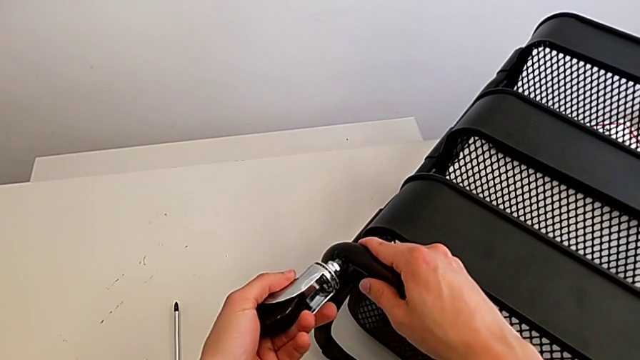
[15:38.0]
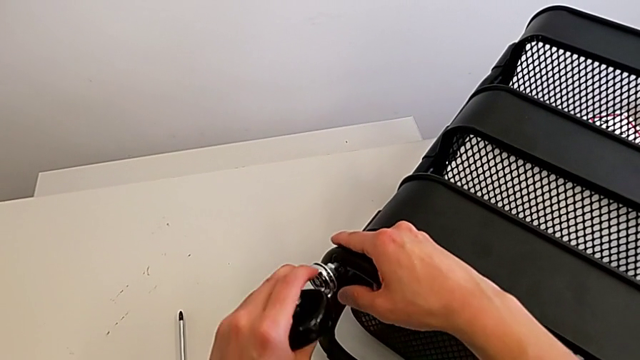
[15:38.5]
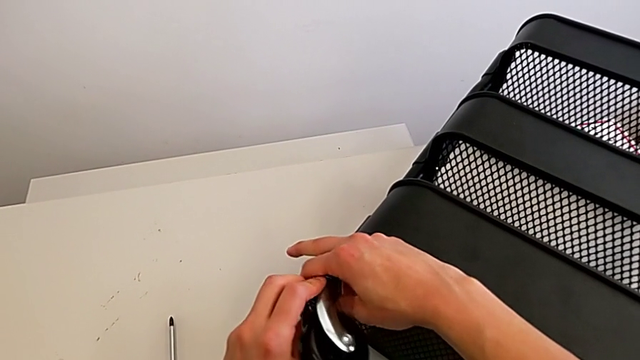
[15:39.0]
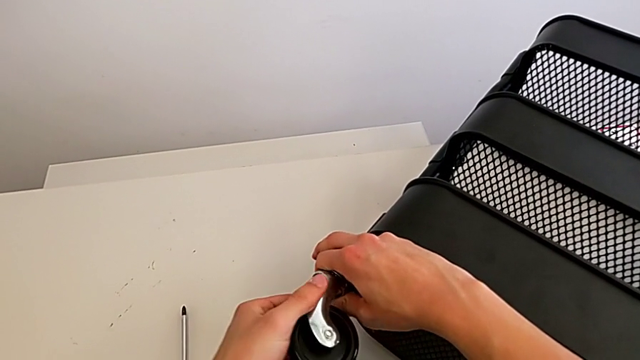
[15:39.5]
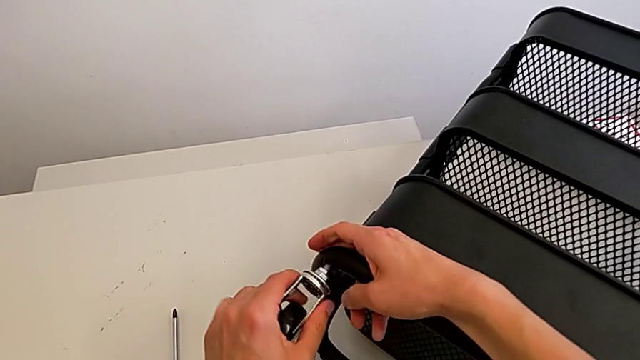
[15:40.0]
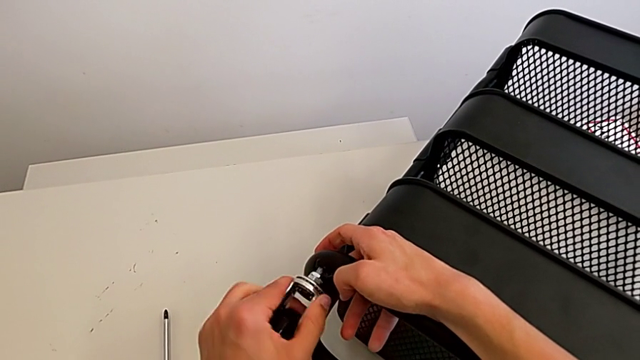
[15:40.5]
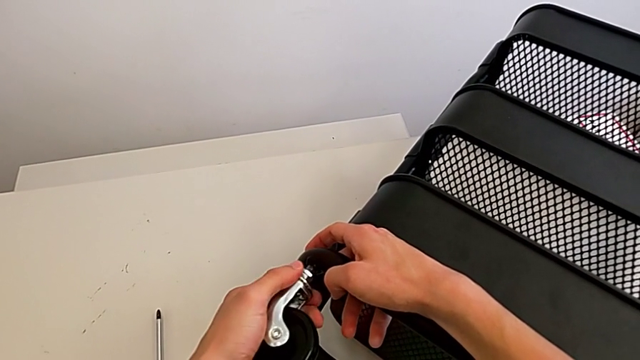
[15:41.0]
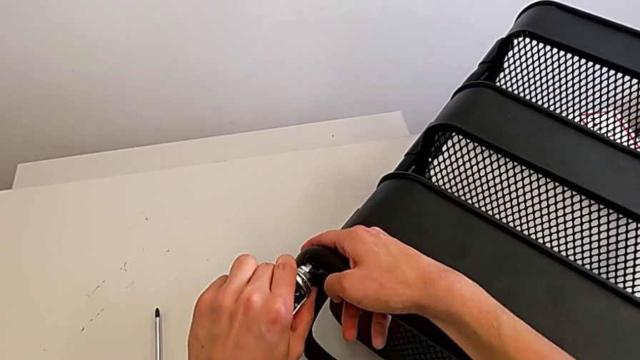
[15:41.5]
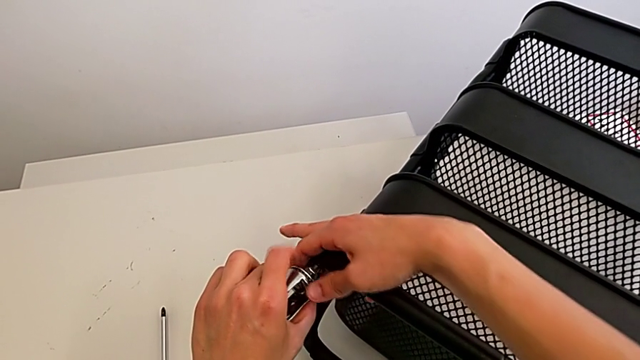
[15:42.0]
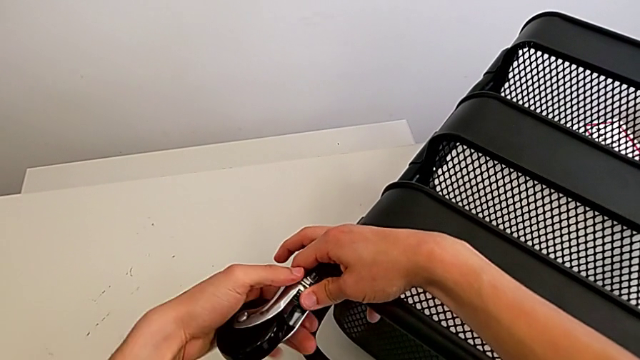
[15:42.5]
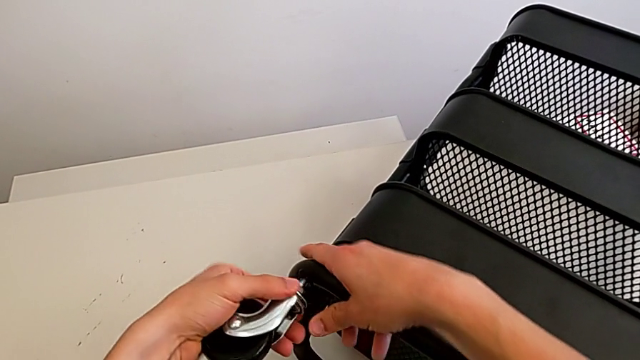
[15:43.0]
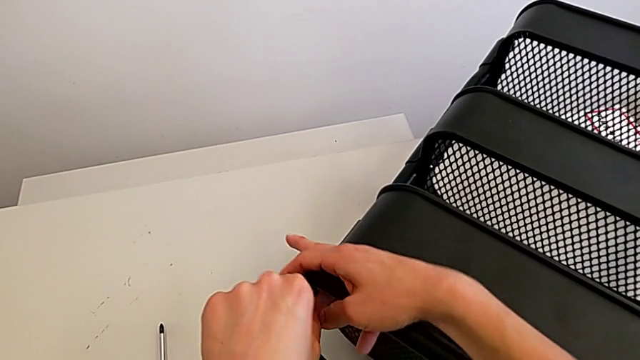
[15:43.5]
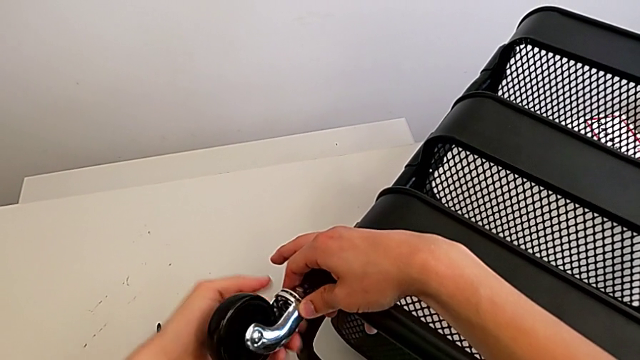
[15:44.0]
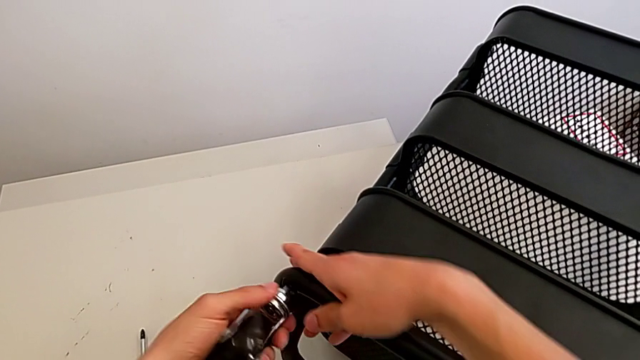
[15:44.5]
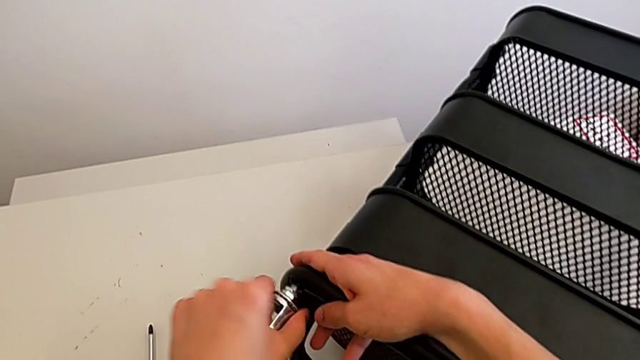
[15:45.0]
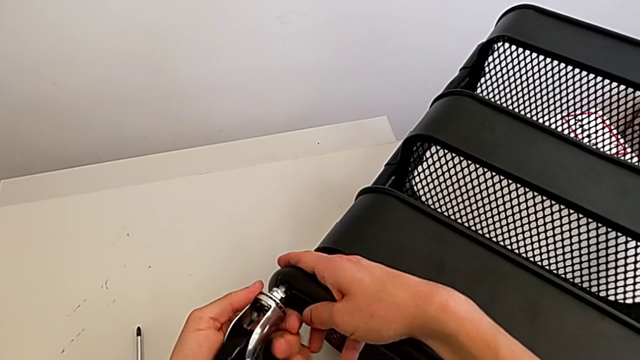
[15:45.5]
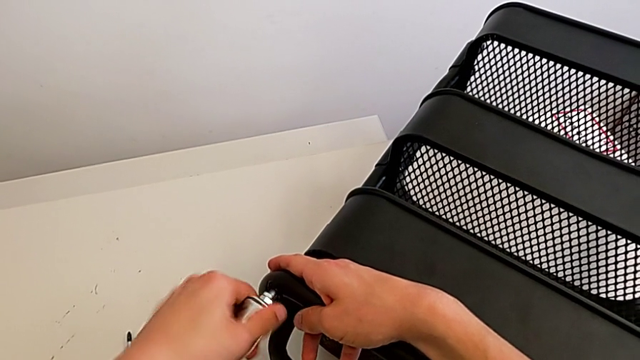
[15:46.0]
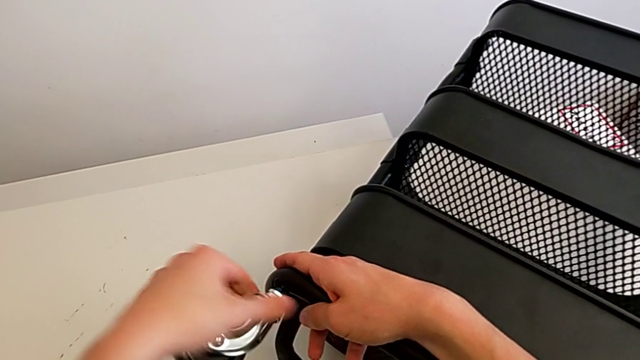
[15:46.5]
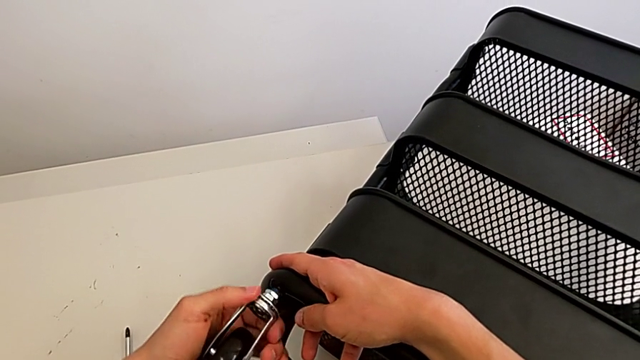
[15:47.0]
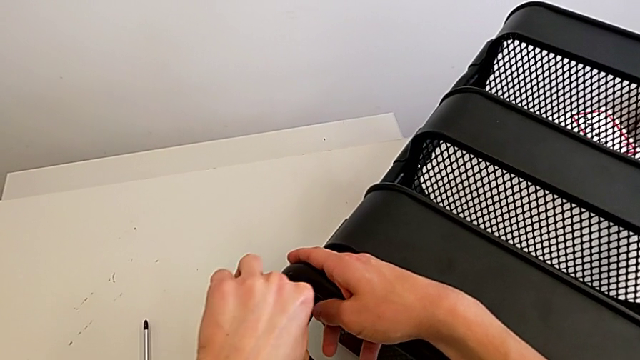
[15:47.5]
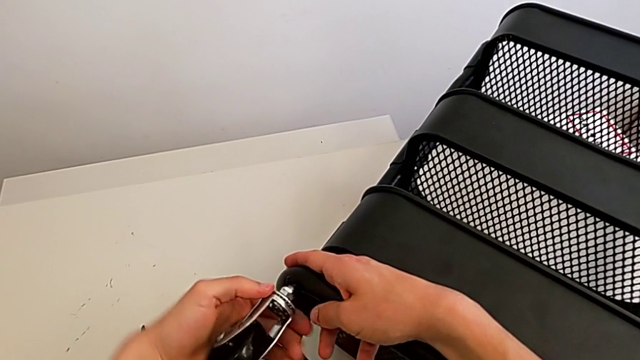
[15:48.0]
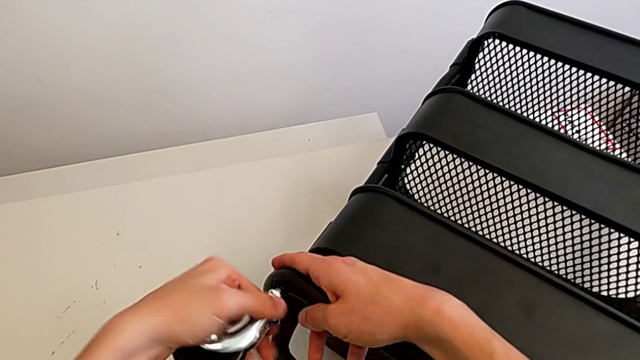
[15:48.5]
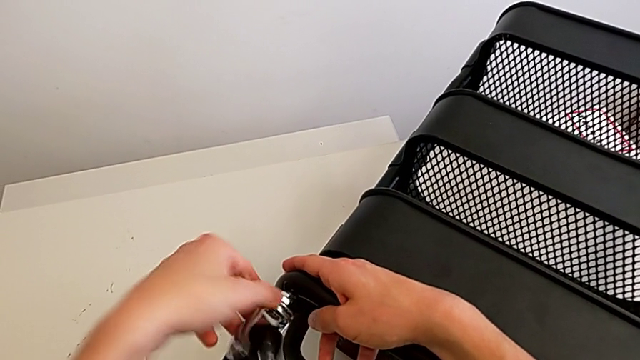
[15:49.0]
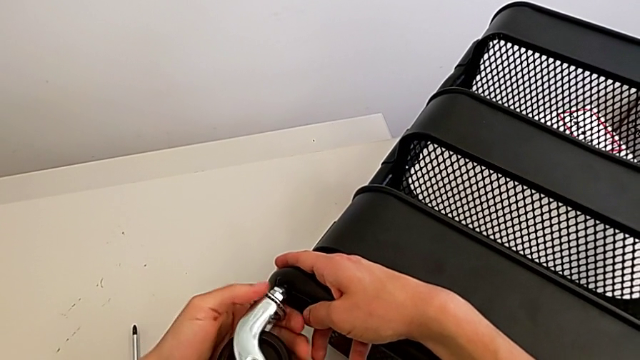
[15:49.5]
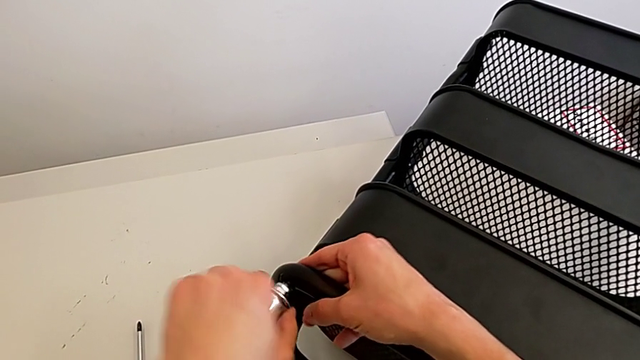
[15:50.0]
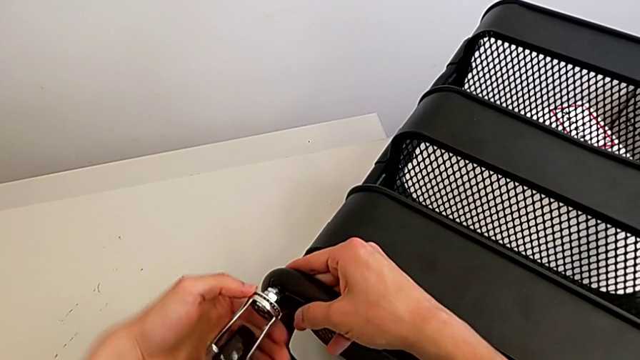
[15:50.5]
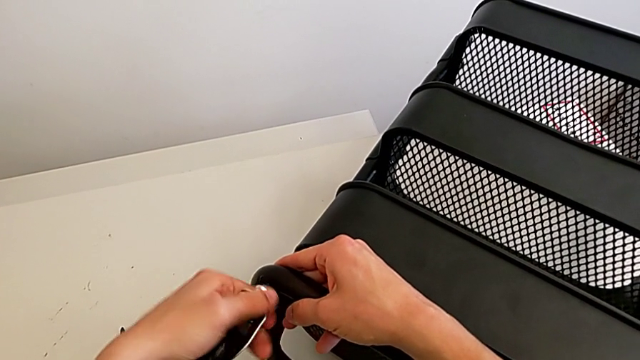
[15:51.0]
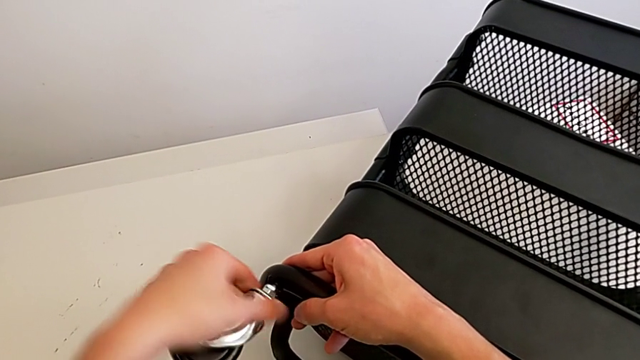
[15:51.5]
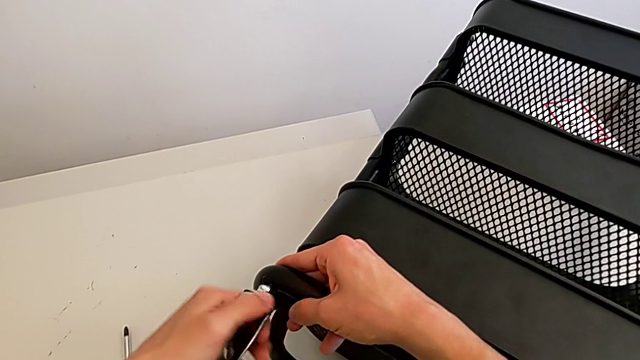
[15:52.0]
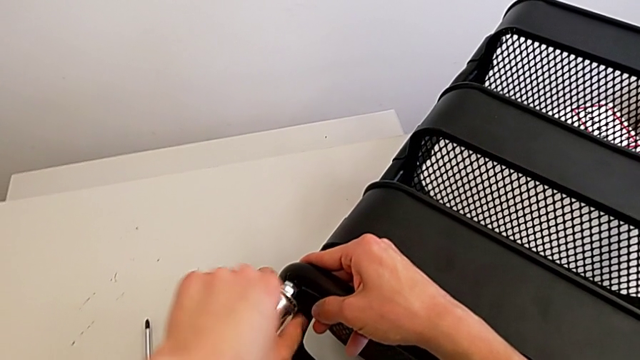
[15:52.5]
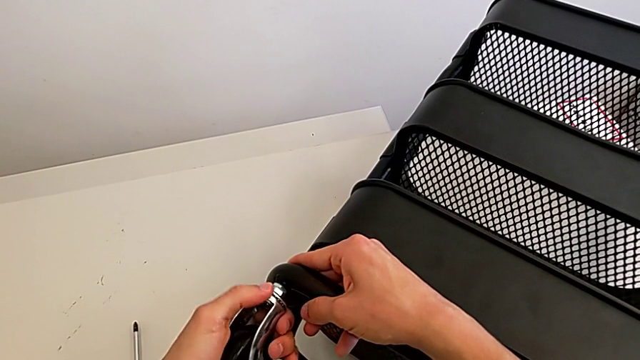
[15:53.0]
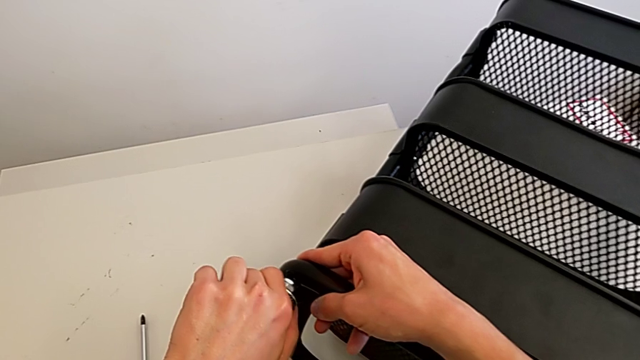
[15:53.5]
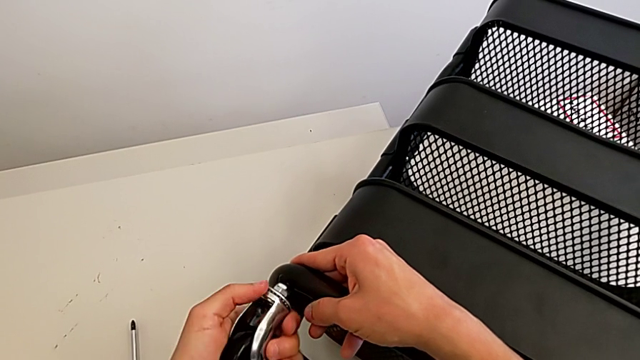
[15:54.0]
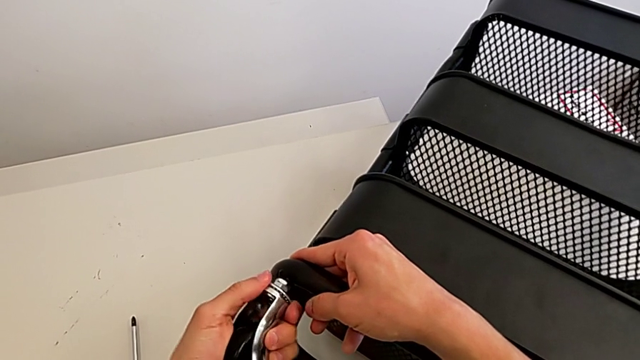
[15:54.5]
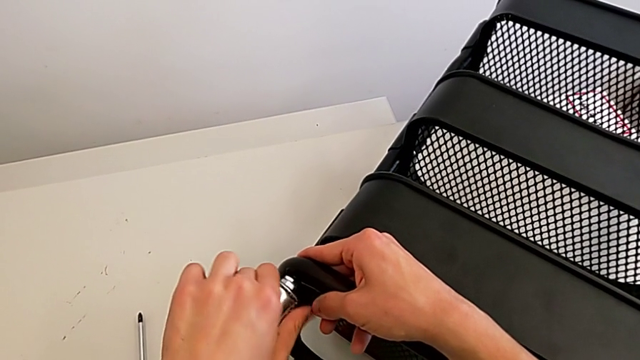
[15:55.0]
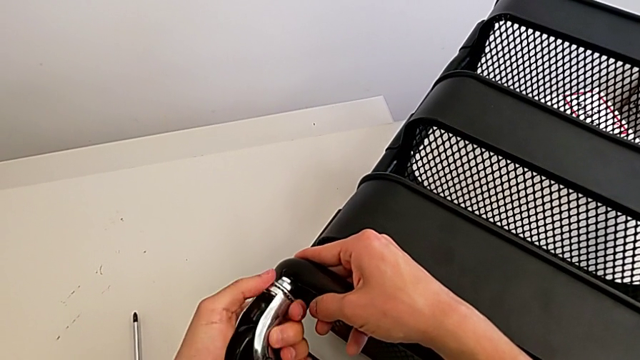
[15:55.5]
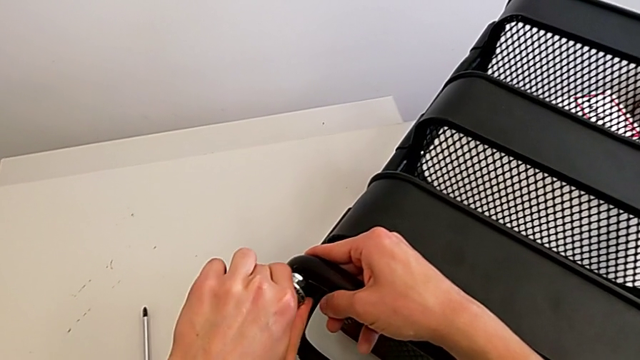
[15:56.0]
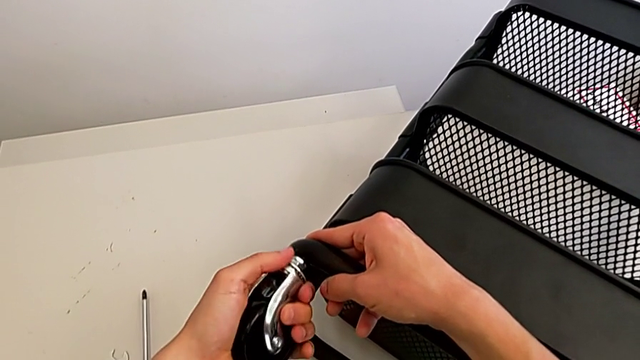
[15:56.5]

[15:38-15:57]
The camera wearer is assembling the first wheel of the furniture. They wrongly screw the first wheel and screw the wheel.

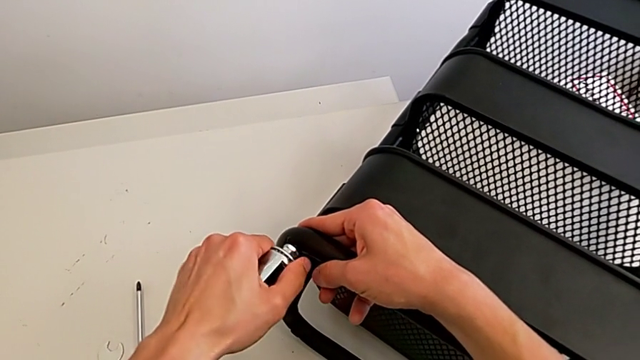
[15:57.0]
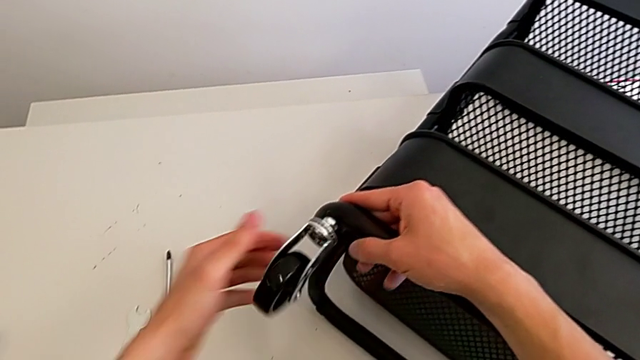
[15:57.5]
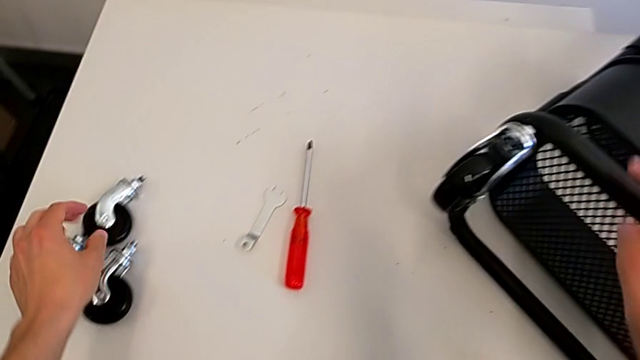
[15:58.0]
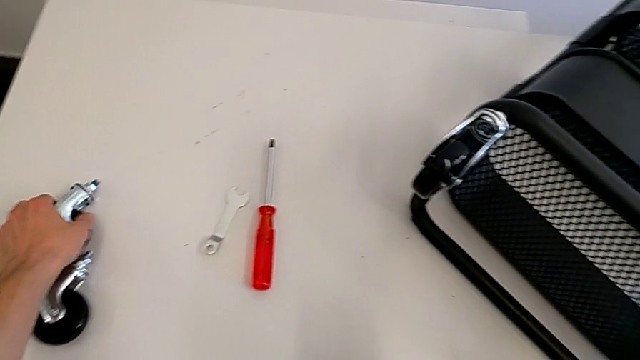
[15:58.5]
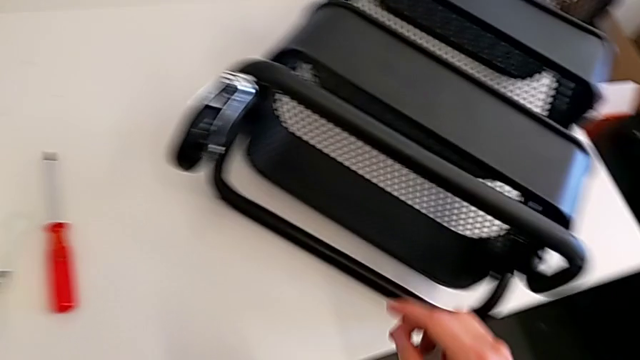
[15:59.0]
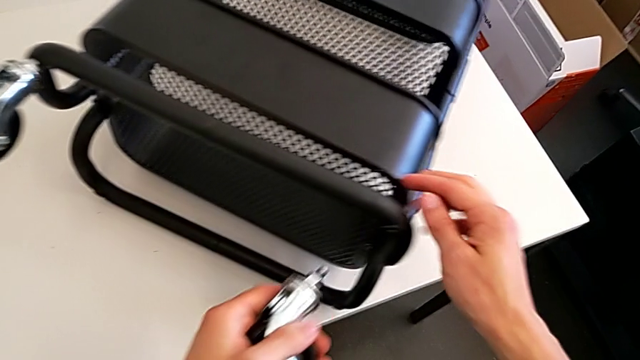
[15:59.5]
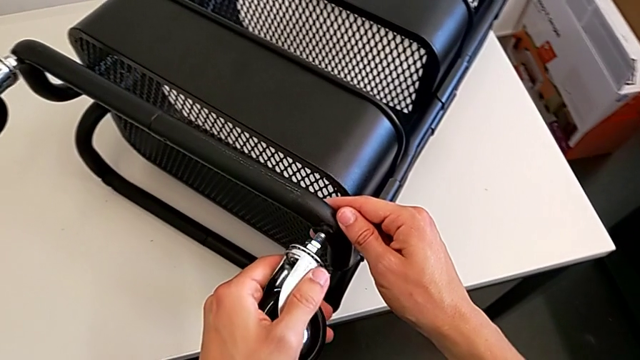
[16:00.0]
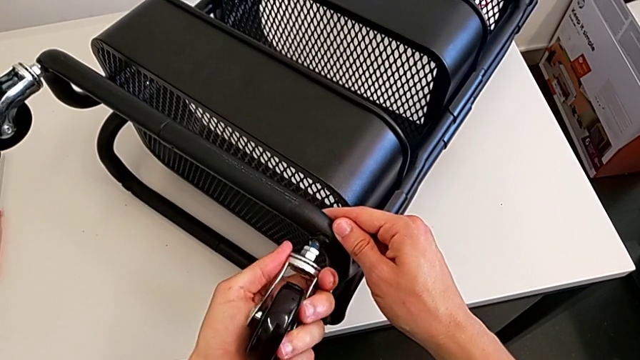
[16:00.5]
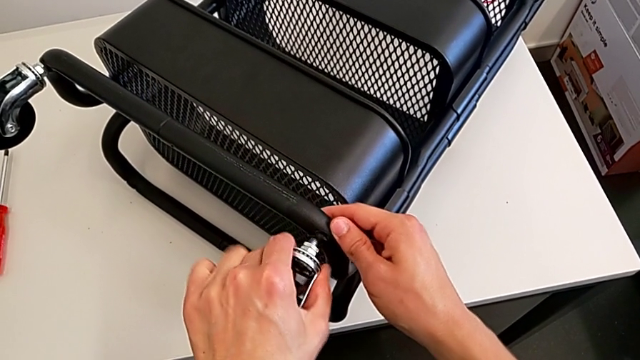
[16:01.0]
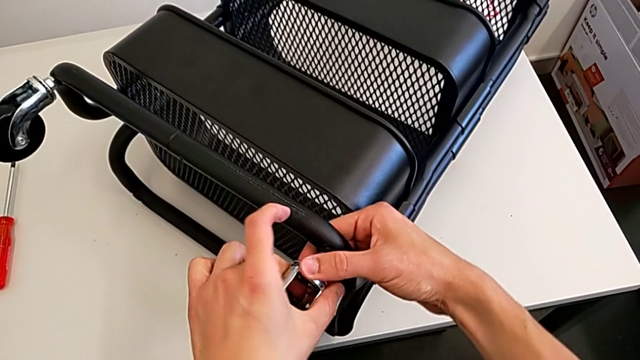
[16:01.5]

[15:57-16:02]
The camera wearer is assembling the second wheel of the furniture. They grab the wheel, insert it and begin to screw it.
